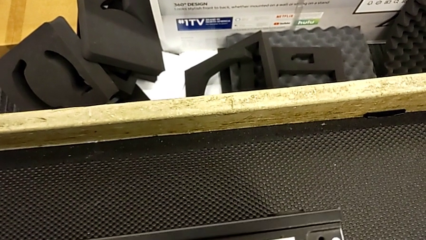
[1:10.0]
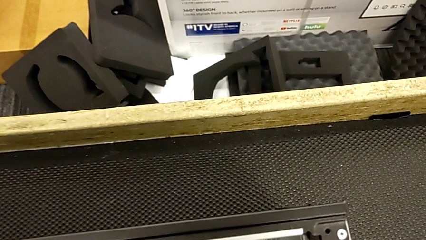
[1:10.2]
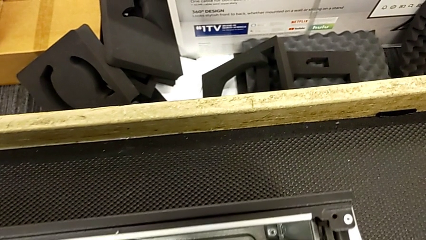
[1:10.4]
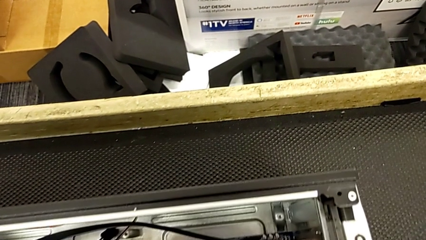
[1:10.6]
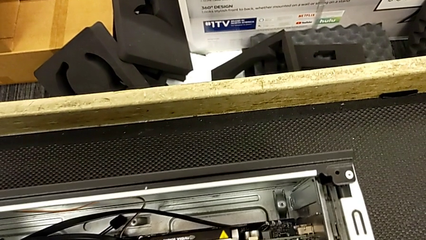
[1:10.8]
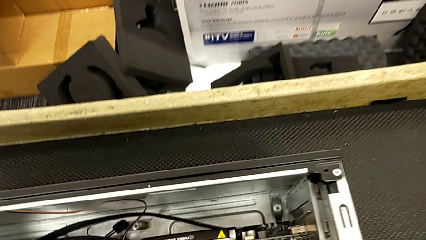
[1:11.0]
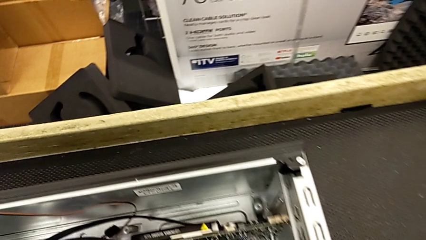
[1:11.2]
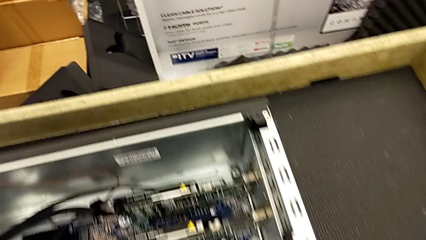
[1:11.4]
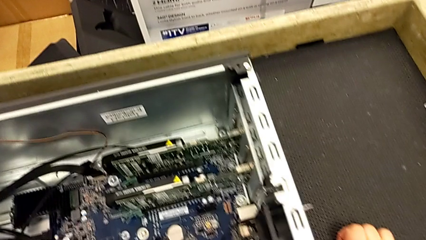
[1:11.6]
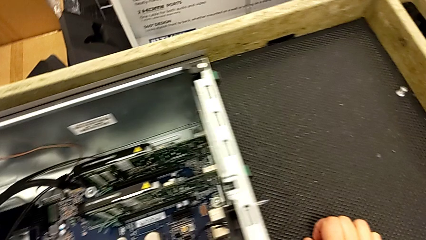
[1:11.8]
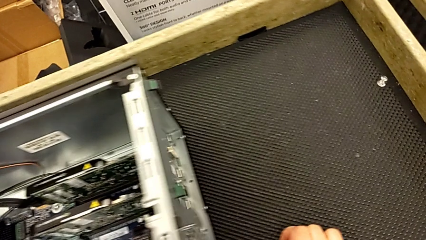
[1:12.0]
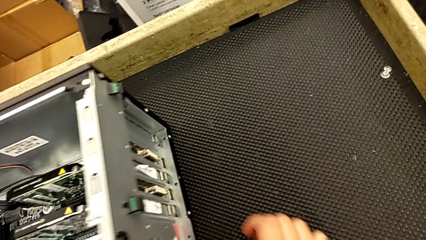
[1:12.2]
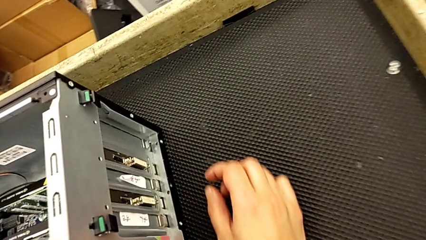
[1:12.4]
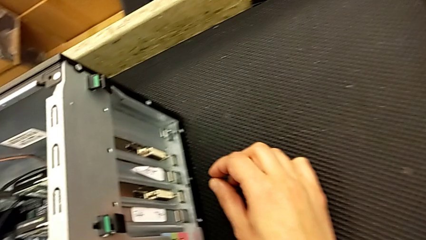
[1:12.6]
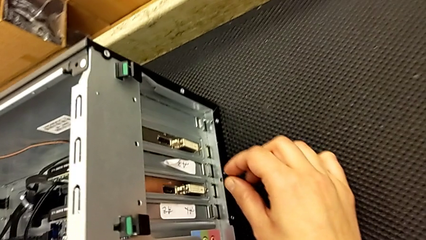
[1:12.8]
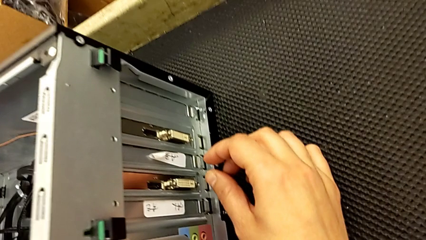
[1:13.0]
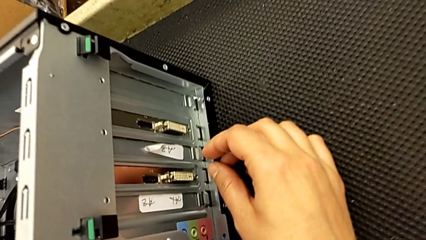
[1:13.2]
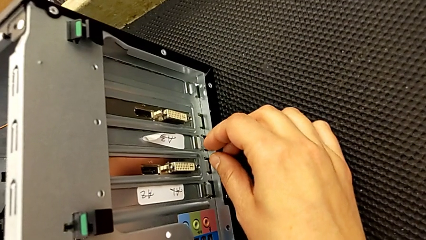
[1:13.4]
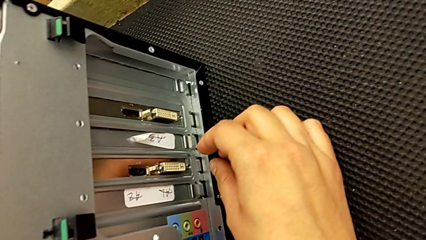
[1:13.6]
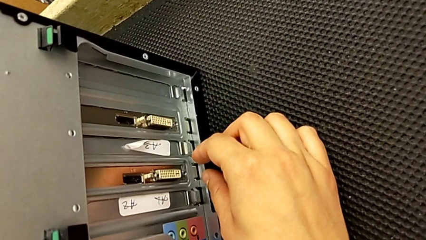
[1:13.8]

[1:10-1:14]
The camera wearer is inspecting the computer tower. They keep inspecting the computer tower.

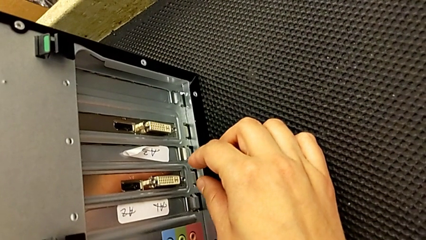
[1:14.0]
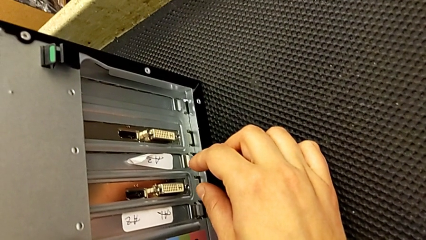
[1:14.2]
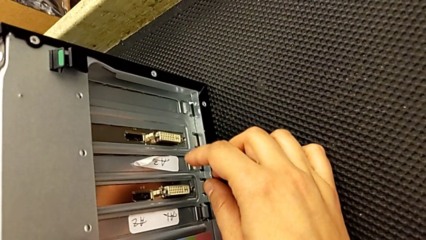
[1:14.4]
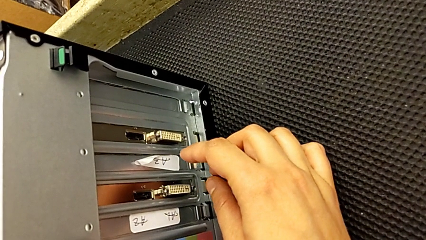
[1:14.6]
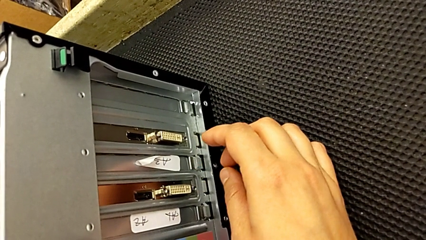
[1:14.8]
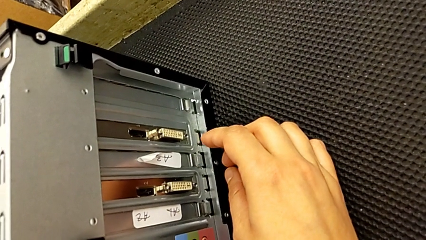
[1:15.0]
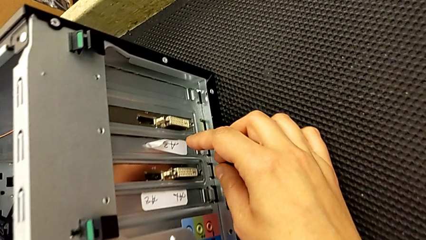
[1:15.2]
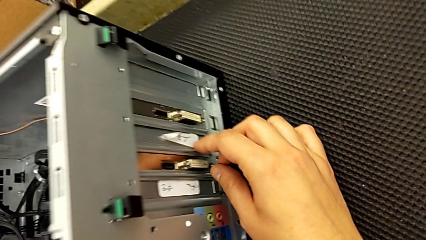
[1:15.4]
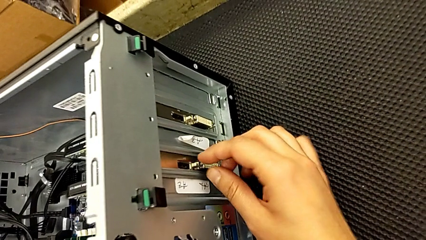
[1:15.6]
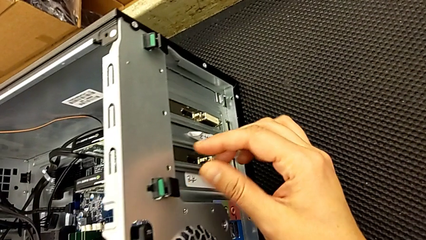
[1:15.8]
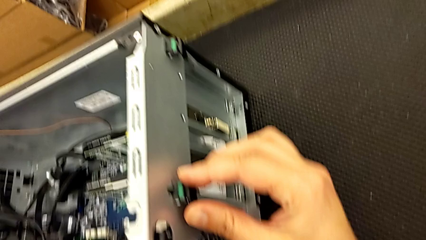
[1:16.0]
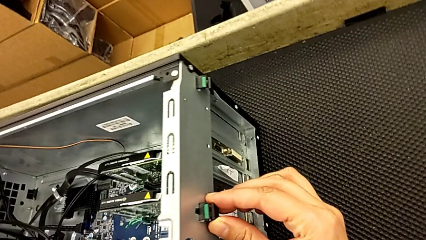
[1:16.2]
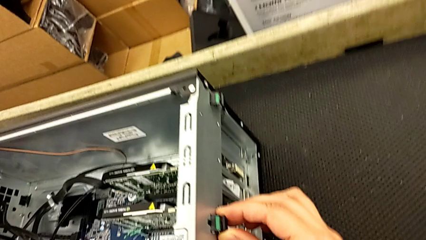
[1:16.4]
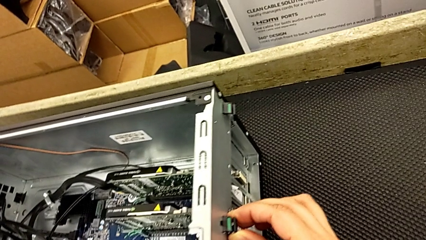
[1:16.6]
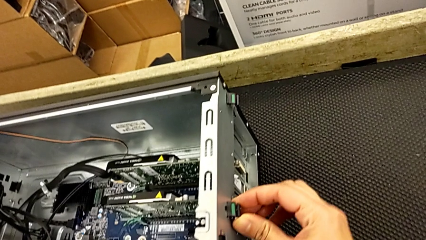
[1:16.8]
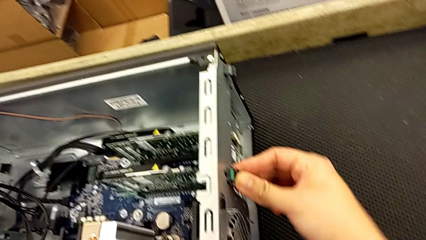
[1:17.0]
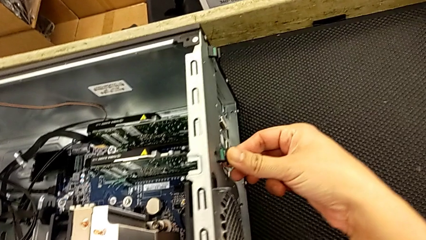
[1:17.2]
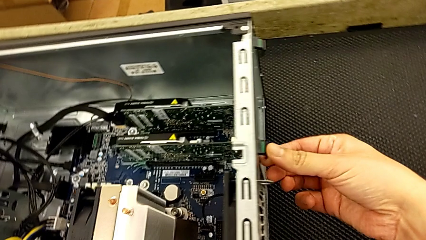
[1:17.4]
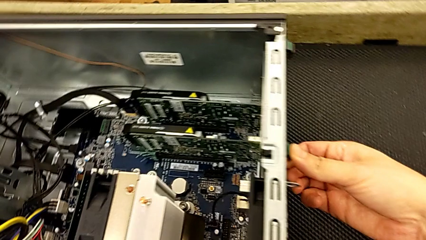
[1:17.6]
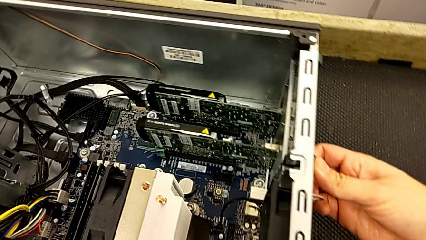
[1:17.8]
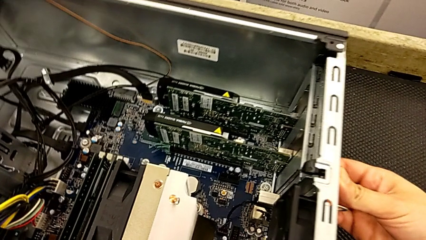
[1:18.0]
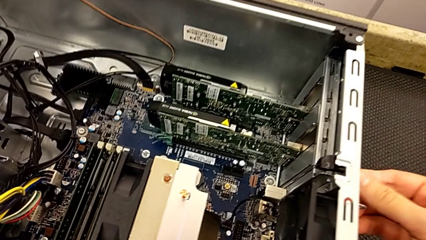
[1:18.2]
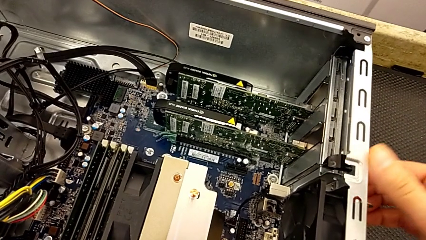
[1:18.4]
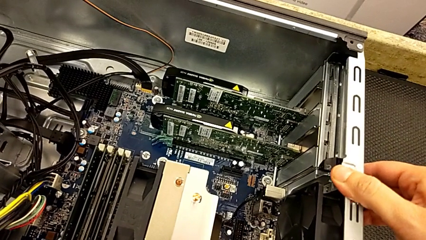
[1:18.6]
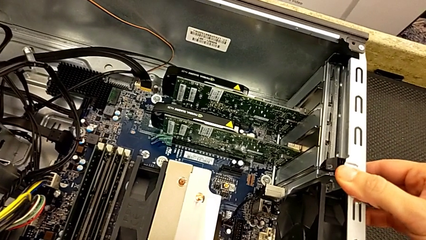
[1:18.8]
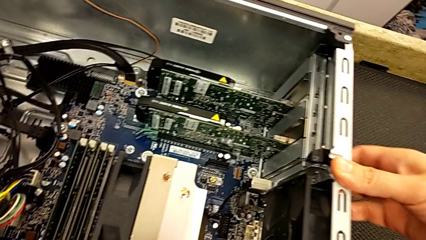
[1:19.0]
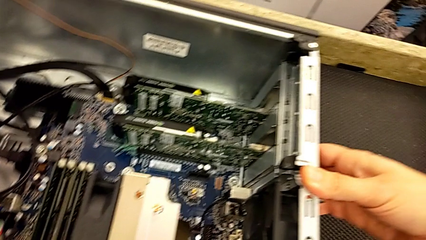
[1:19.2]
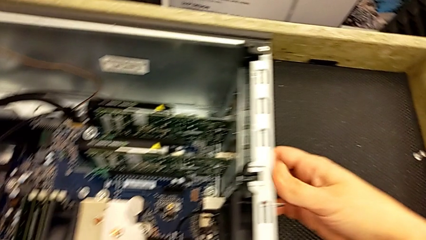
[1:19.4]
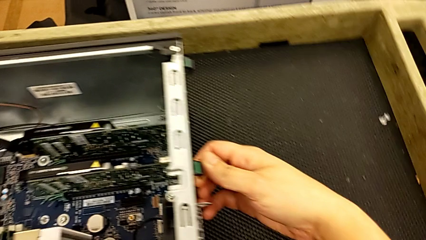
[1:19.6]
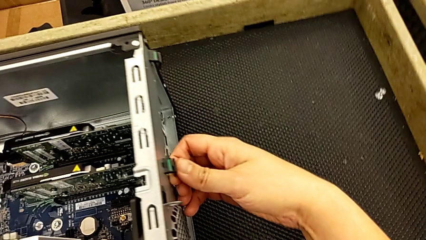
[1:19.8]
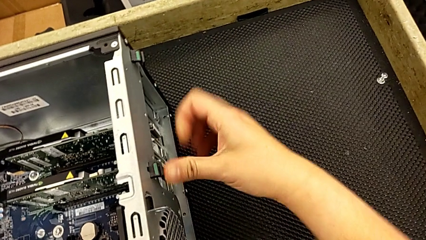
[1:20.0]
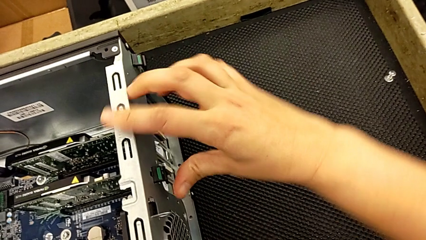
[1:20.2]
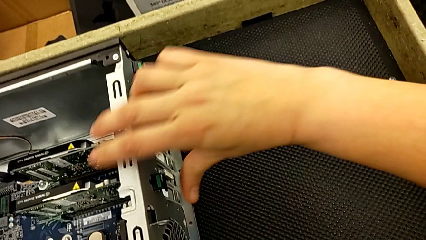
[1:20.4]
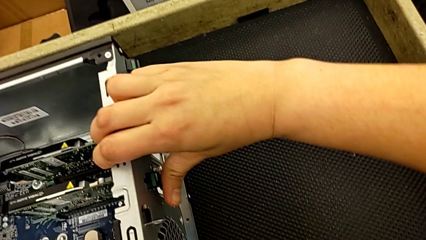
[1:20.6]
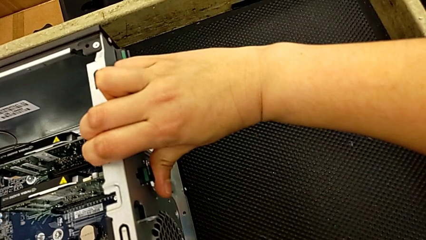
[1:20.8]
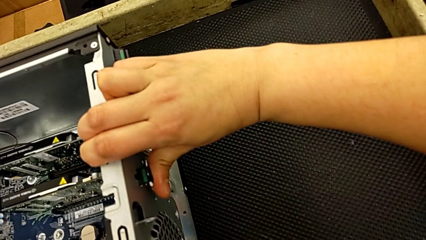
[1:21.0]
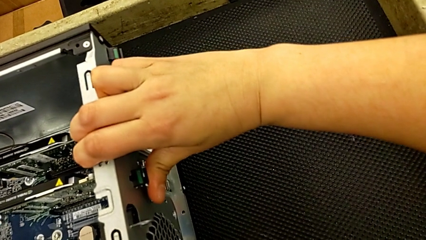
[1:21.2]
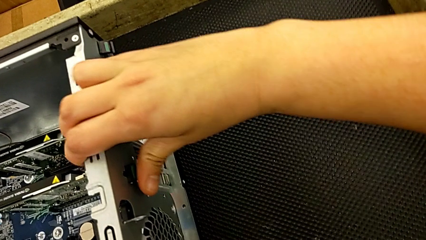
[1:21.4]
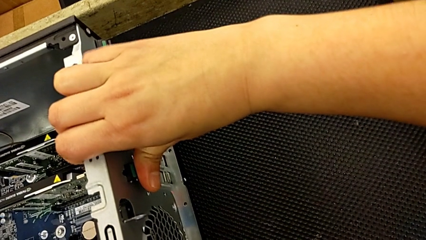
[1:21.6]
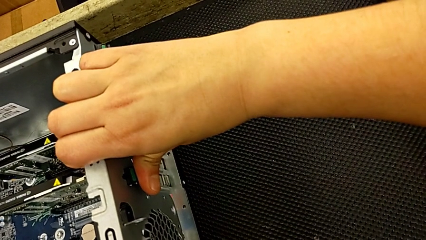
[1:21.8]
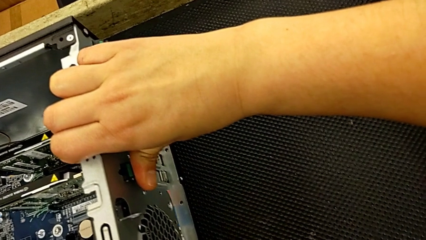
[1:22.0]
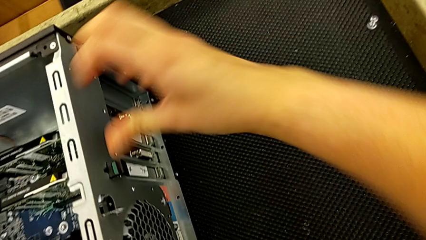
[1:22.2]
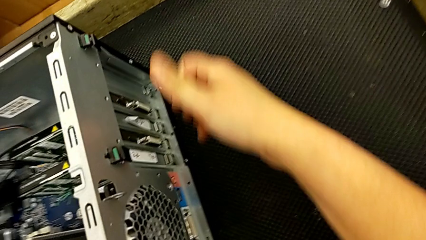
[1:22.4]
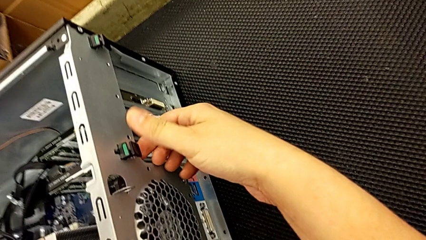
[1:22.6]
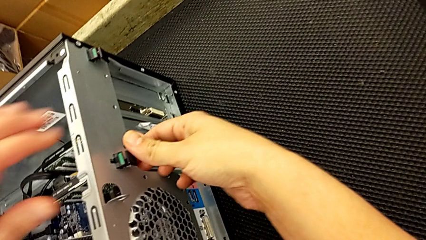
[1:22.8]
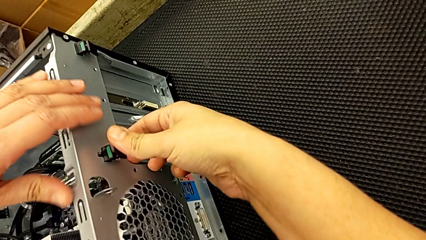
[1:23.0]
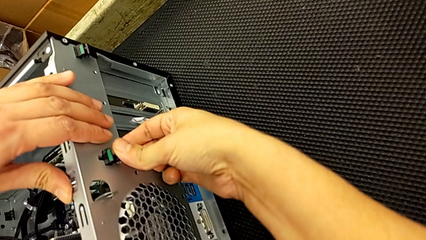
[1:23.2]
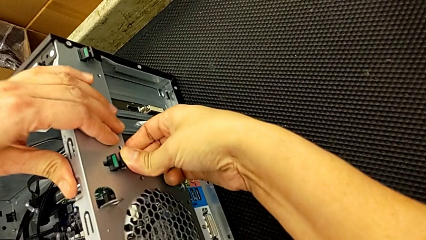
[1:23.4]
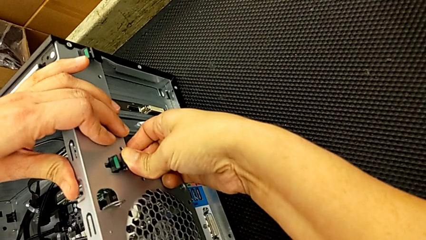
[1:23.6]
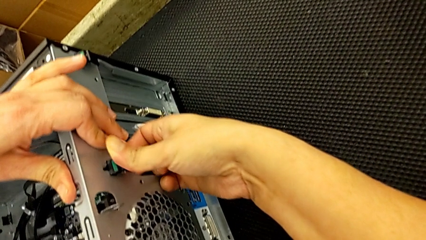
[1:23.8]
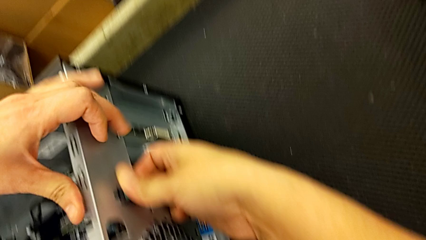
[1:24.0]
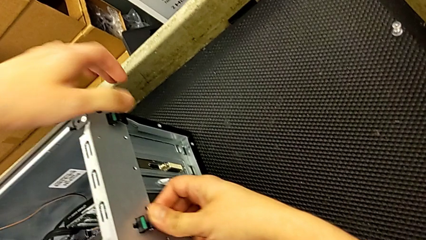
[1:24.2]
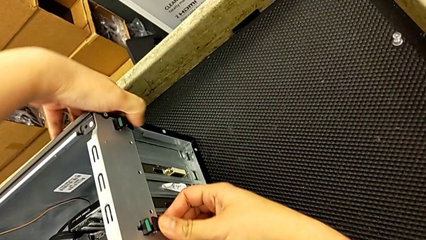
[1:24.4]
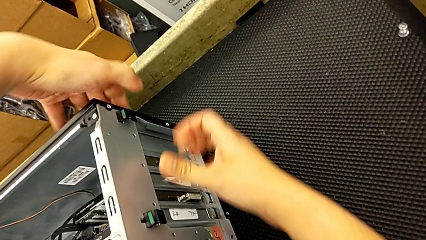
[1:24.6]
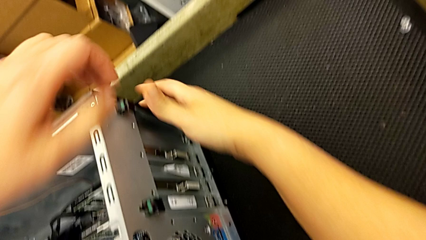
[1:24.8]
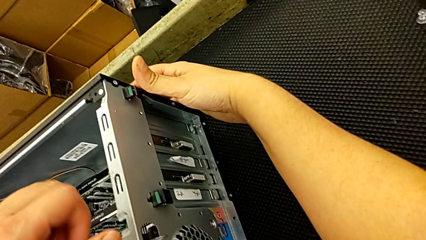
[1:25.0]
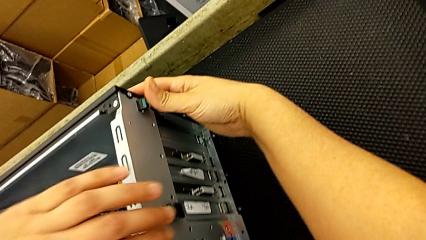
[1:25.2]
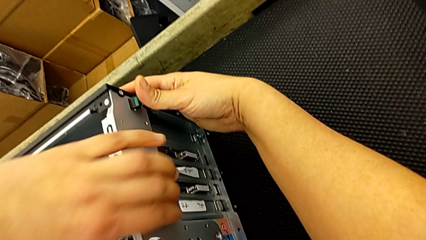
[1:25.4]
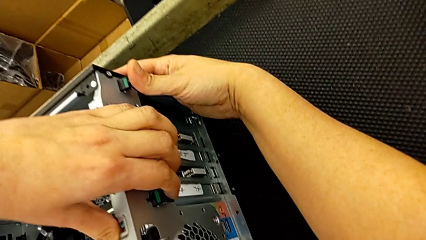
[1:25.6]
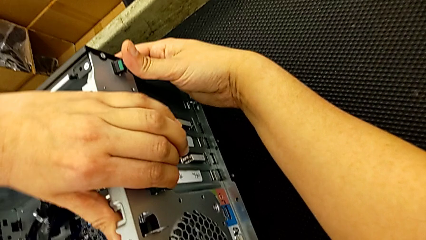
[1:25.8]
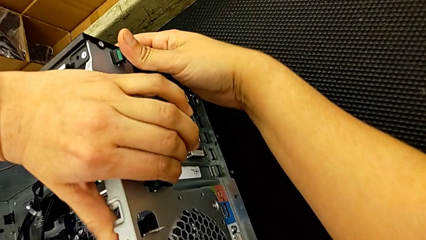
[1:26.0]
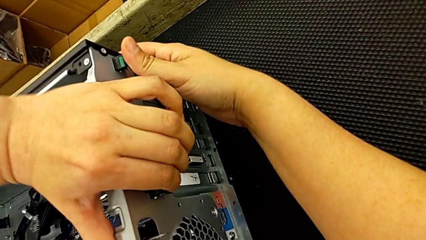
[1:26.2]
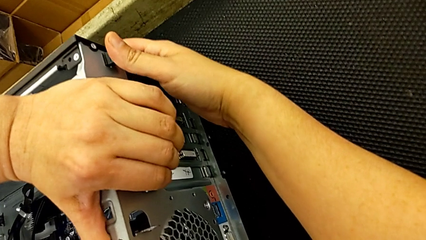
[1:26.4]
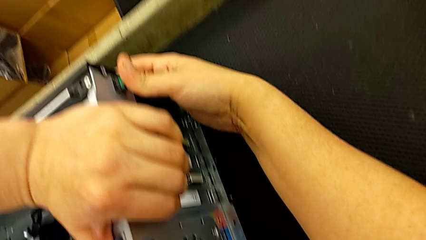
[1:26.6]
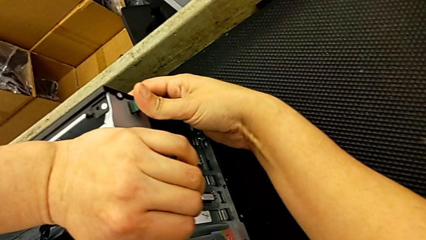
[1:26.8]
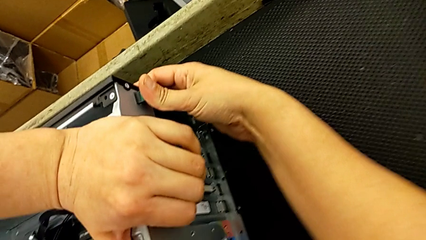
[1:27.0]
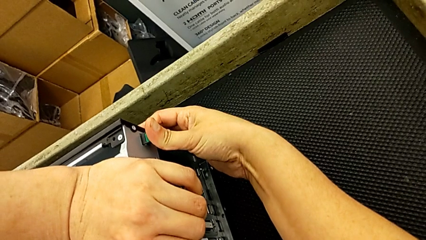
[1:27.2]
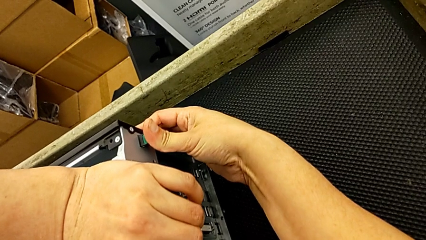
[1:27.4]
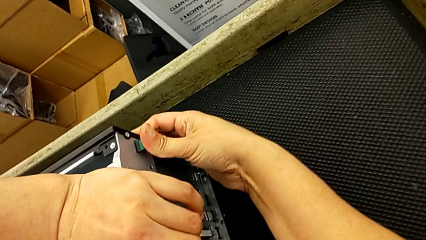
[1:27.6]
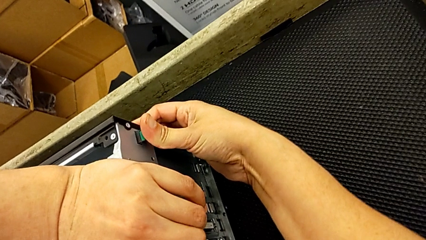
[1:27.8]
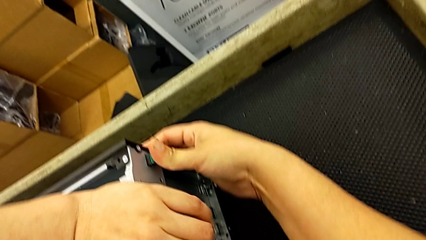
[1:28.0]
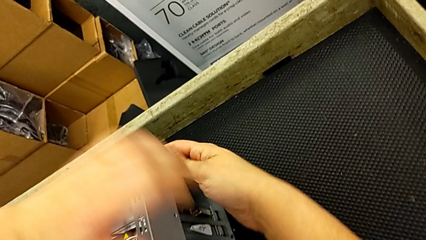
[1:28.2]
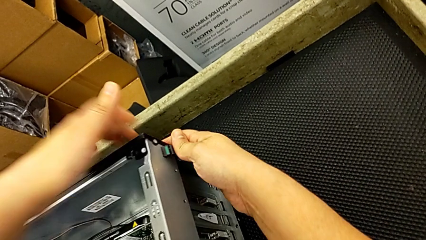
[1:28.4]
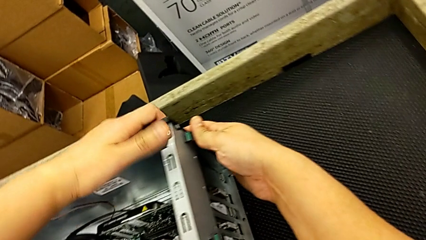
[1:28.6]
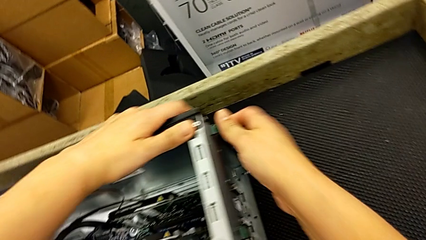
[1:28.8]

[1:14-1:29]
The camera wearer is removing the first graphic card. They grab the computer tab, wrongly push it in the wrong direction, grab it and wrongly push it in the wrong direction.
